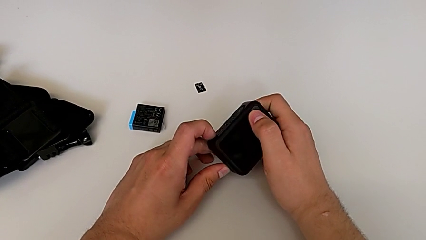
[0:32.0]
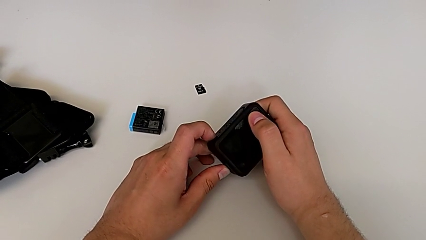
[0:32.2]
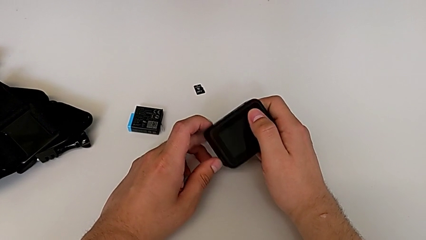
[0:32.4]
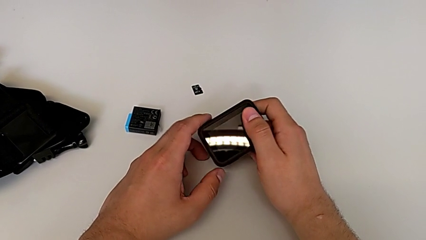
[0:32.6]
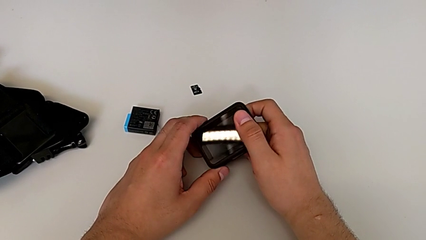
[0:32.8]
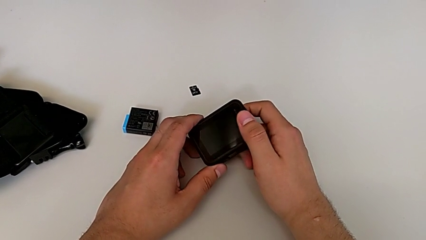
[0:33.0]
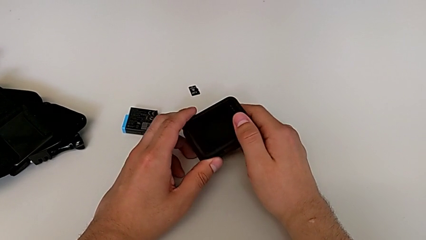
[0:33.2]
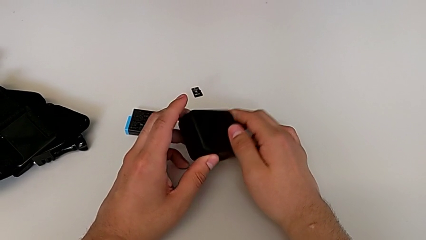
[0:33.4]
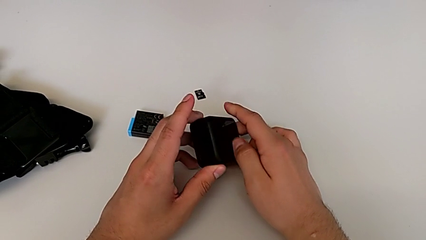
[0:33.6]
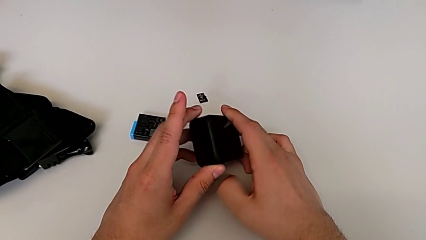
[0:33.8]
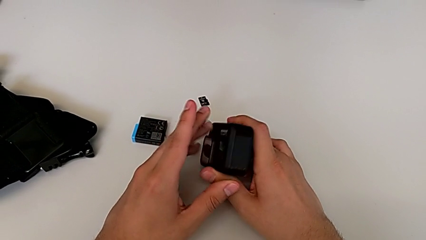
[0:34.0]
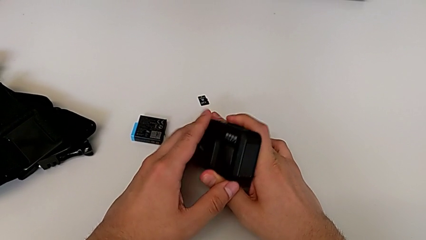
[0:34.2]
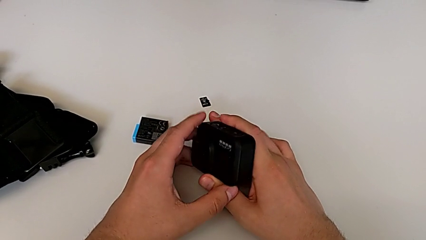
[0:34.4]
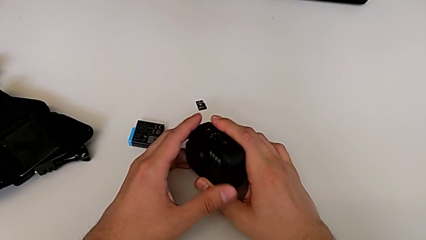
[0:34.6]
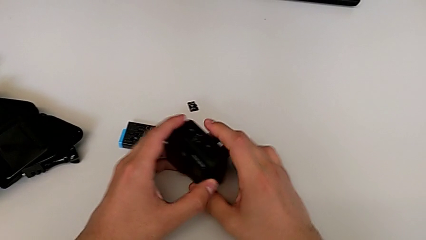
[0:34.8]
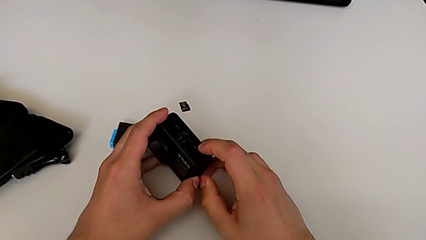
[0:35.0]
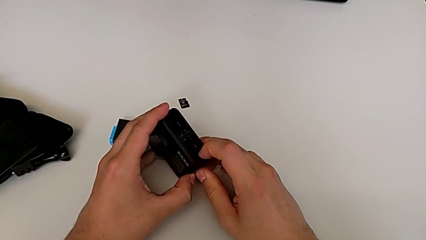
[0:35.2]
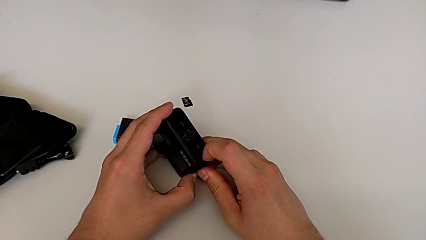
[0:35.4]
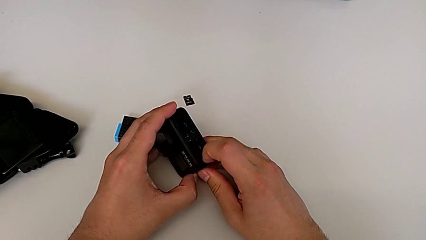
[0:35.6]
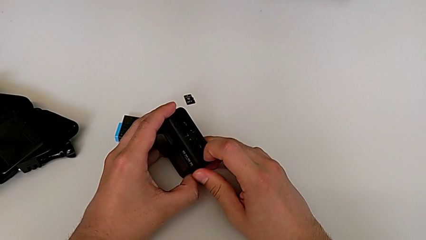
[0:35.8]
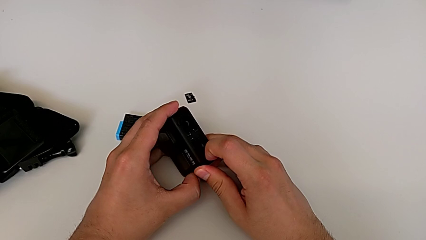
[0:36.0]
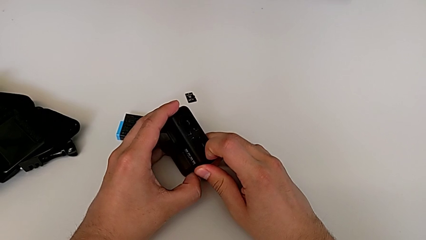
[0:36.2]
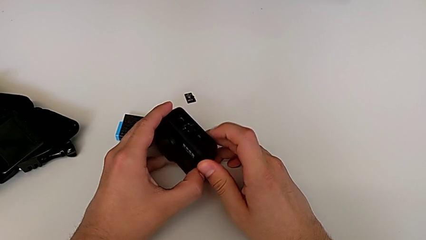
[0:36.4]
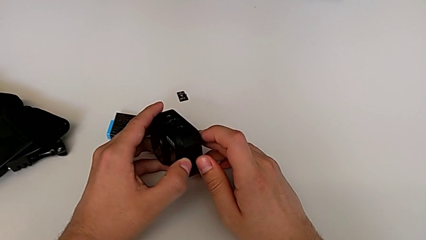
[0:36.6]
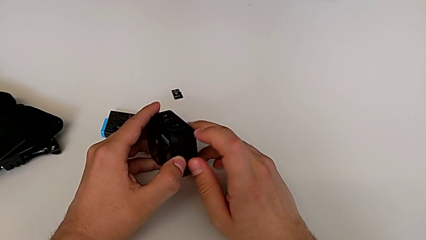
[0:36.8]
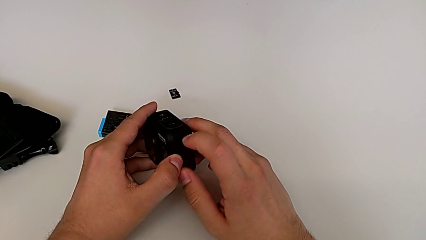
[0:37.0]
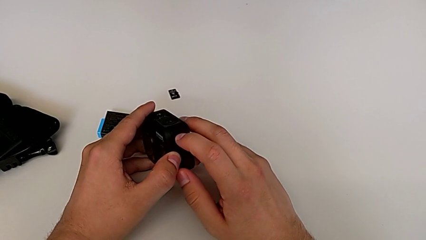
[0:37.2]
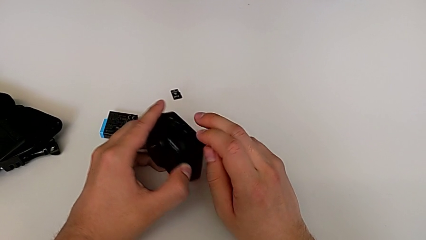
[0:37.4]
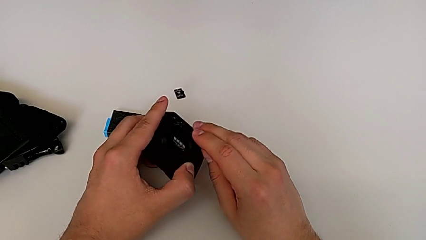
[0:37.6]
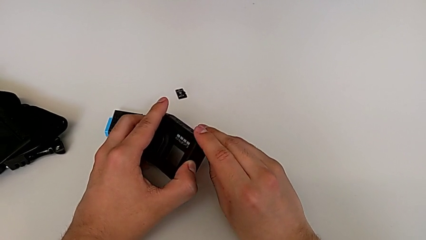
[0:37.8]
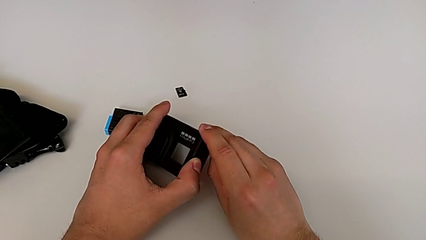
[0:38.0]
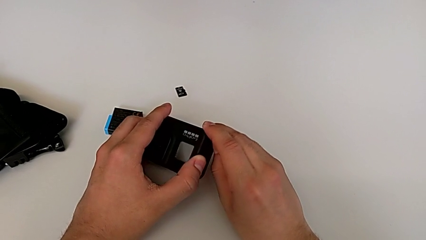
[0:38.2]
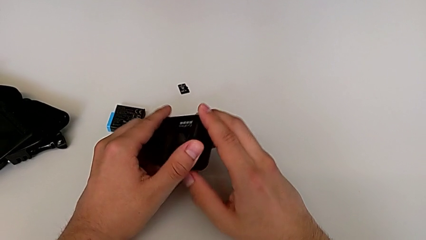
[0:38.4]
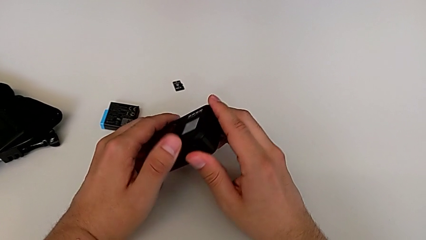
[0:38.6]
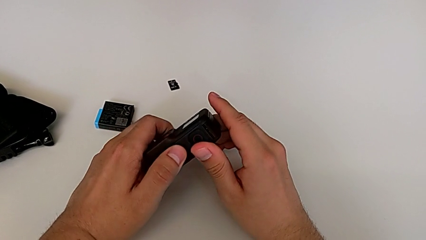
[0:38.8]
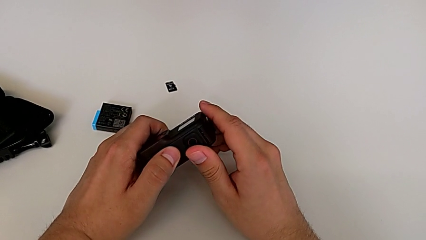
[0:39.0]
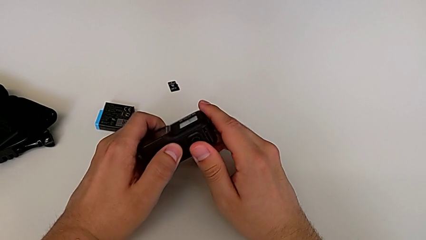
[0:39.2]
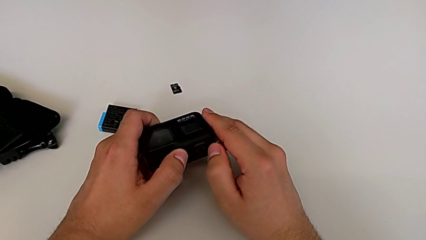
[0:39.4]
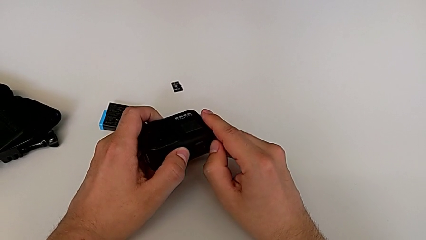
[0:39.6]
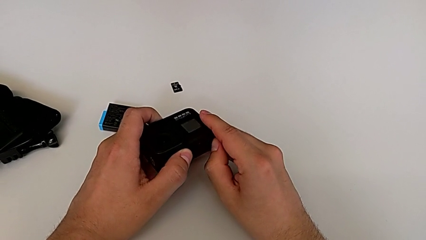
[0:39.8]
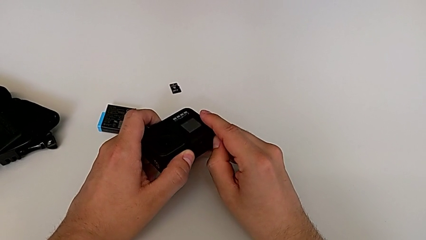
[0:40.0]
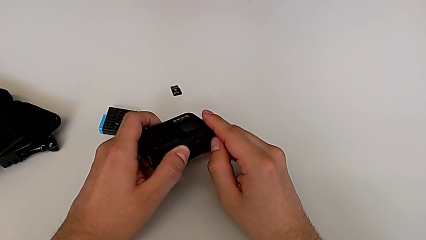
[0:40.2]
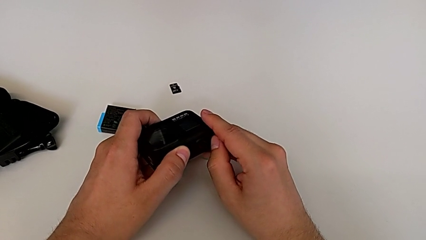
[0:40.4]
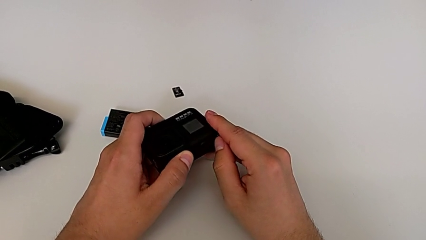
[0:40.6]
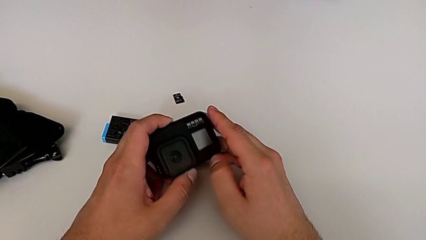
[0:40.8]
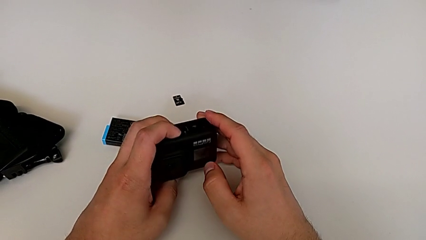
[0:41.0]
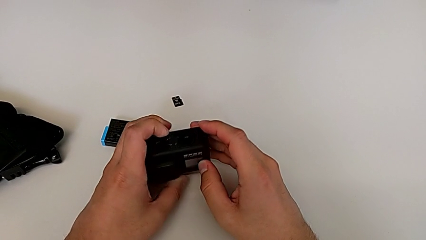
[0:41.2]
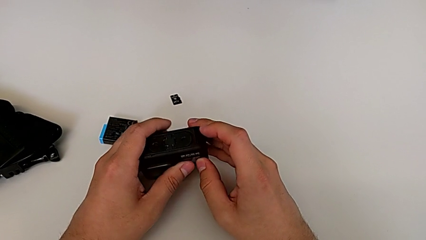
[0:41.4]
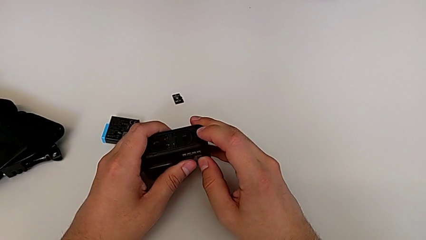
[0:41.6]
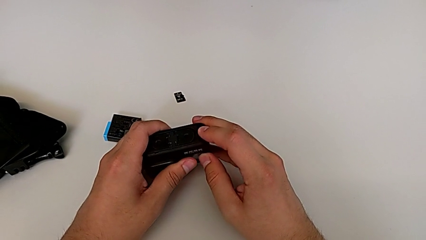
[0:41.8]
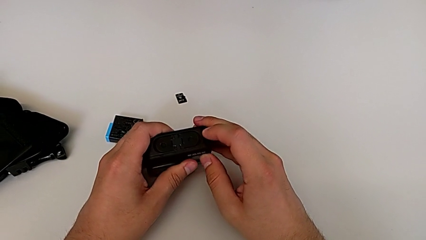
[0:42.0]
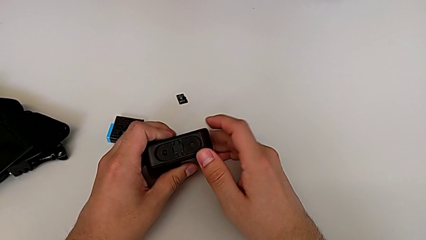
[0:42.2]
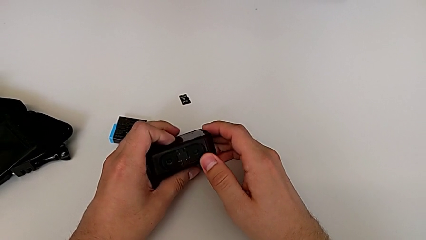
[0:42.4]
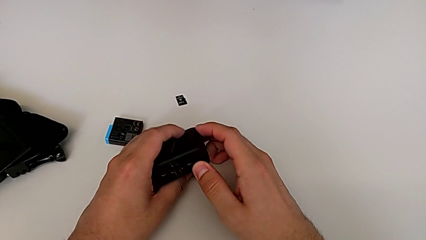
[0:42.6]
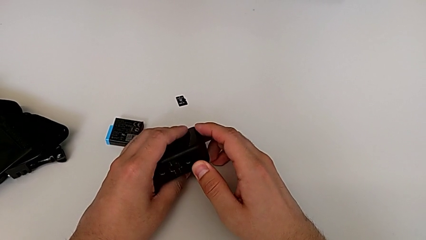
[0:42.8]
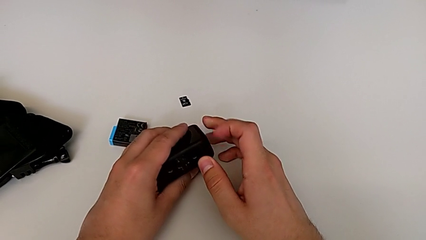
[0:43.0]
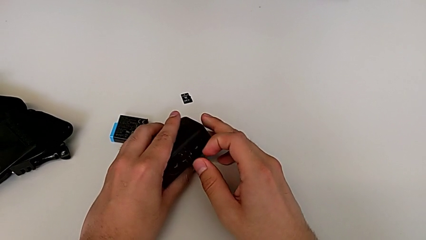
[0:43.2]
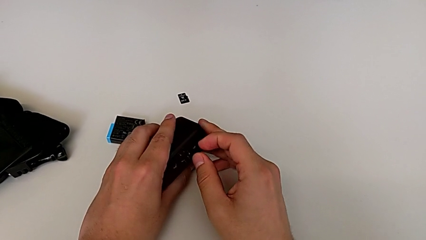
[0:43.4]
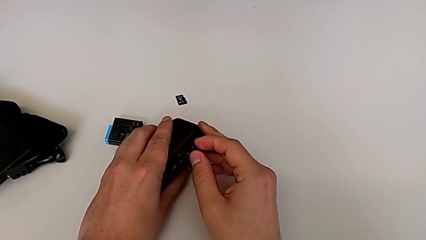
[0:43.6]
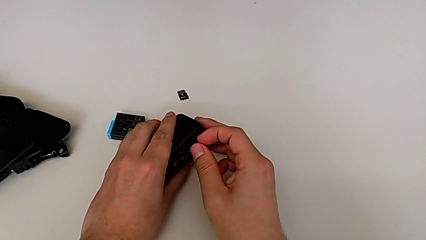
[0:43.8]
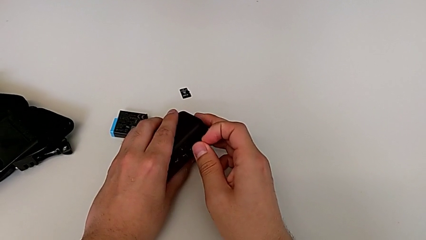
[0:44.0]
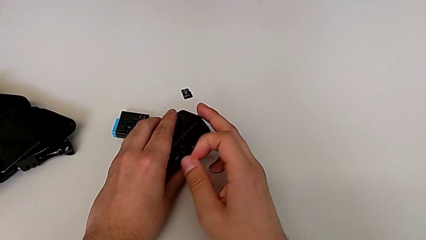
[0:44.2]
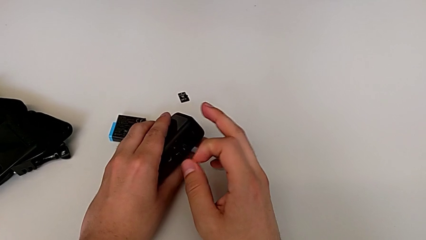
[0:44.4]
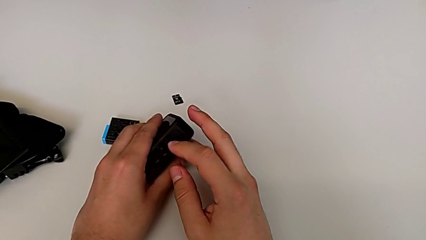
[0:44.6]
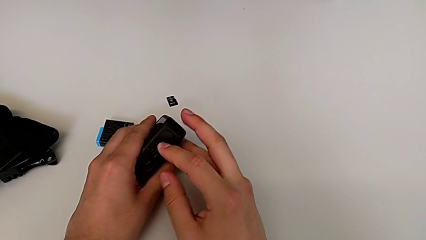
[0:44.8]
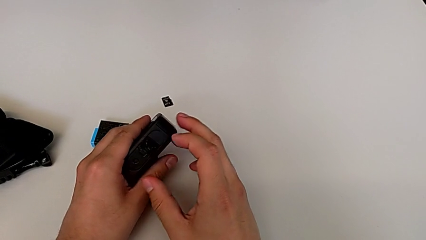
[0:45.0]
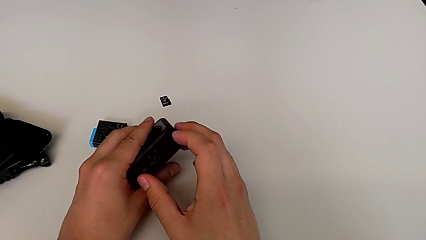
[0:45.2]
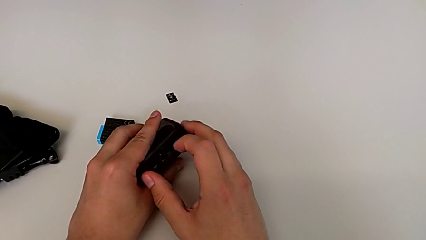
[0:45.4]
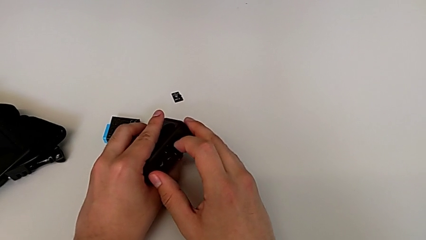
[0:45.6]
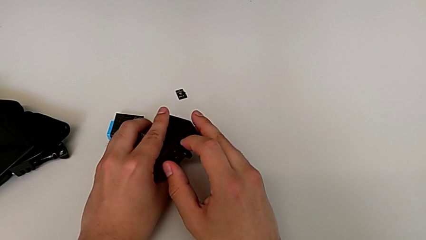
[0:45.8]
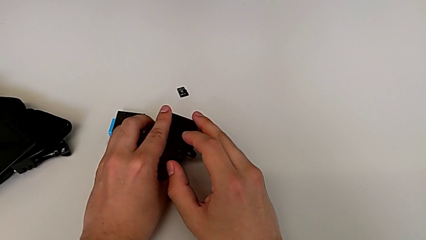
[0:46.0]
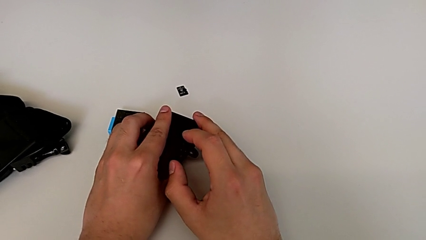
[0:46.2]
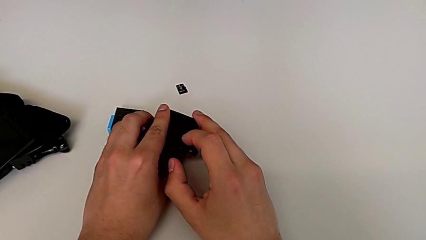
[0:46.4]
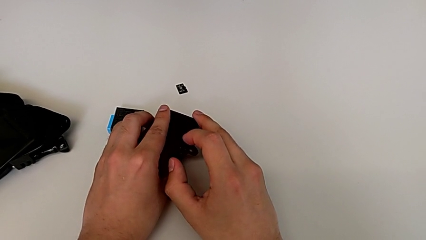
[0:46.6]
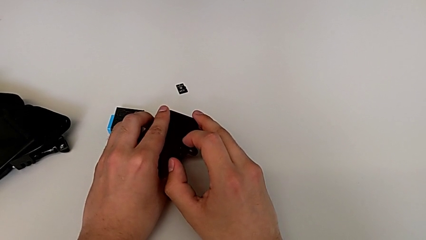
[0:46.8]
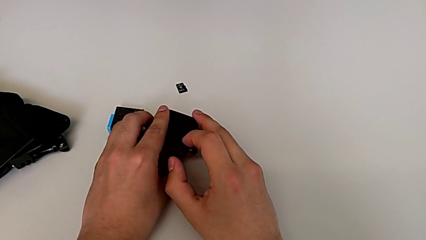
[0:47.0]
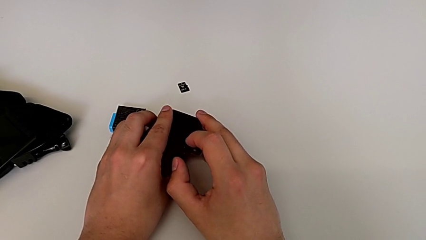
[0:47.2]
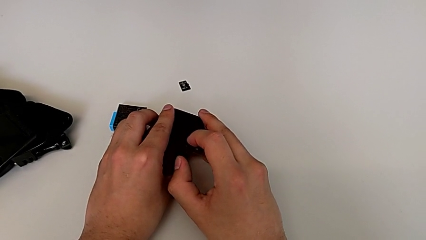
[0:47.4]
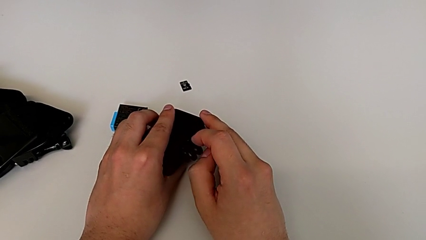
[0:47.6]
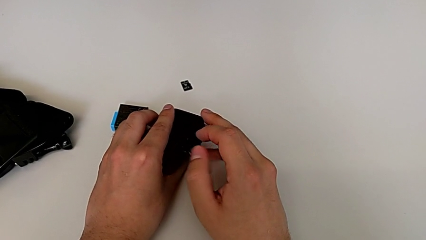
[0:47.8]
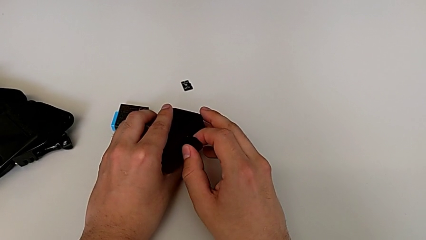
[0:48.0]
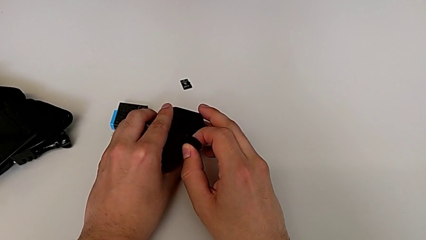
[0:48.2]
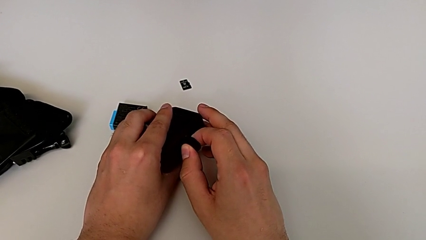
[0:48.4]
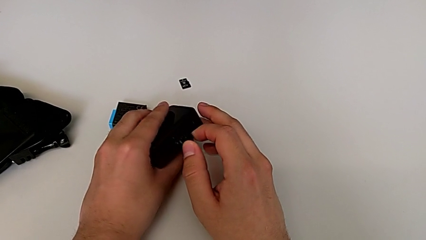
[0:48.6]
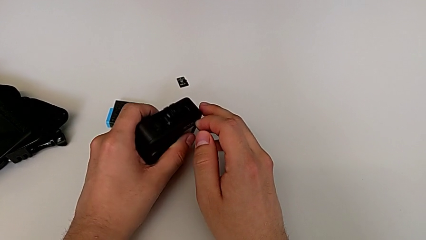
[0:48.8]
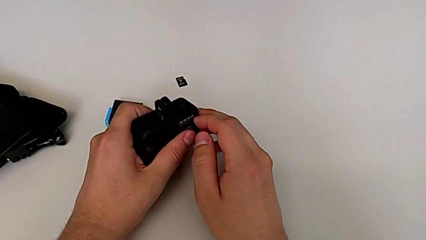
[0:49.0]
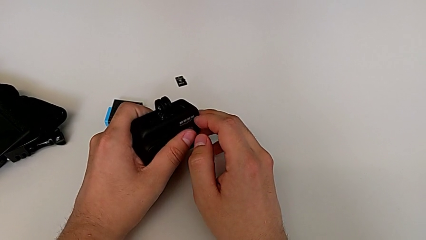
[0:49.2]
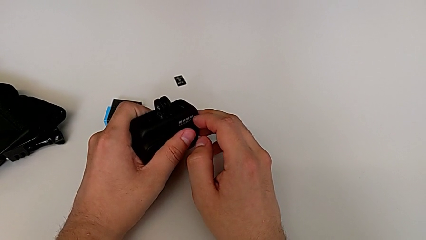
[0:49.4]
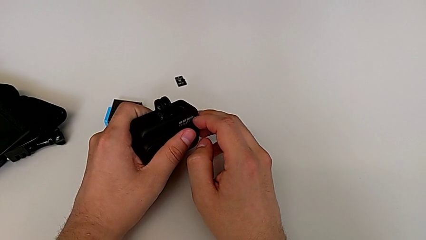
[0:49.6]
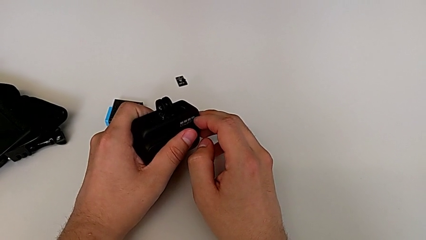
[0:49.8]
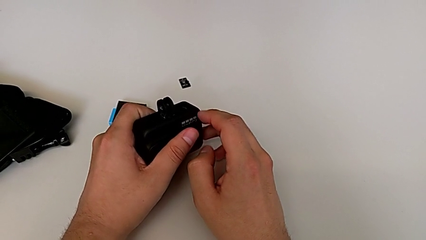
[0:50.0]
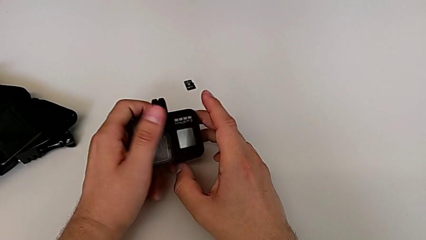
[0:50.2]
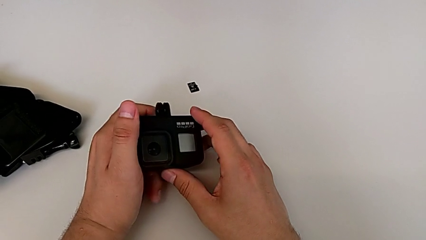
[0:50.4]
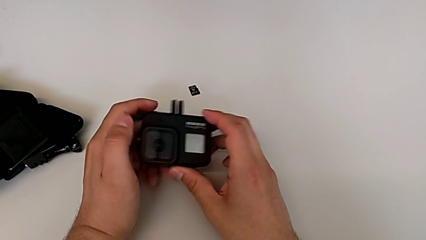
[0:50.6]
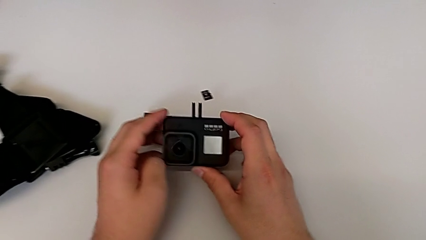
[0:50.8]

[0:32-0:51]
The camera wearer is opening the battery door. They flip the GoPro, wrongly pull the battery door slightly to open it without success, flip the GoPro, wrongly pull the battery door slightly to open it without success, inspect the GoPro, wrongly open the first mount tabs and the second mount tabs, and flip the GoPro.
